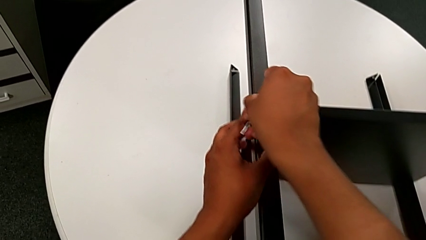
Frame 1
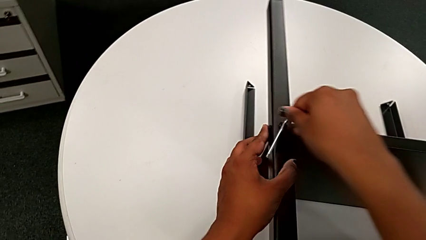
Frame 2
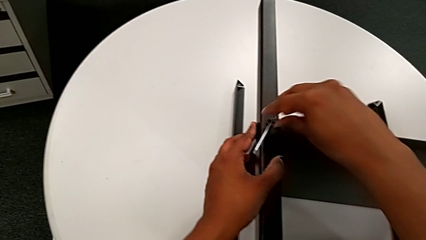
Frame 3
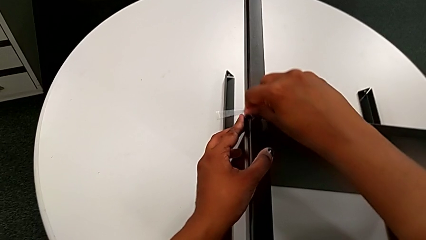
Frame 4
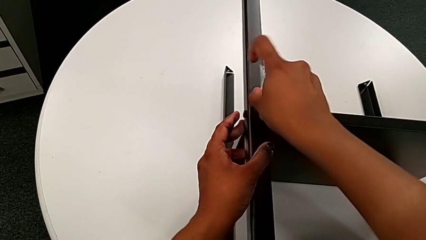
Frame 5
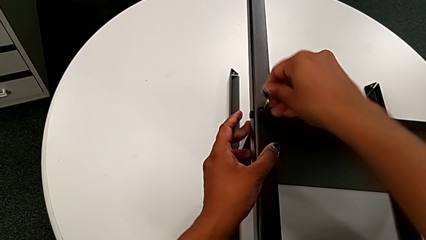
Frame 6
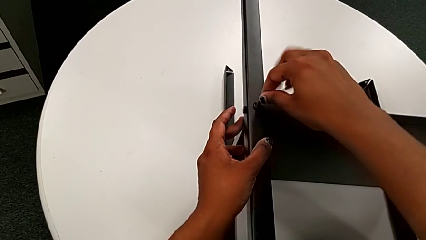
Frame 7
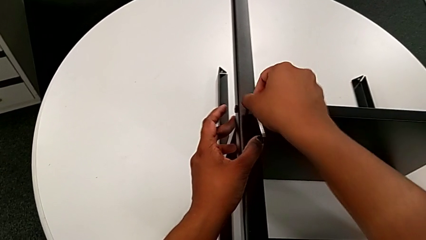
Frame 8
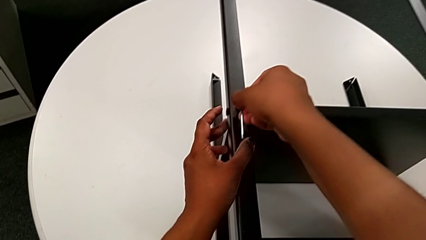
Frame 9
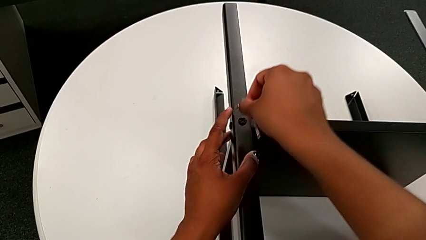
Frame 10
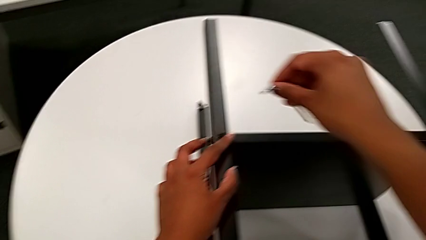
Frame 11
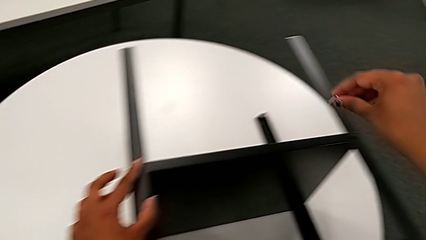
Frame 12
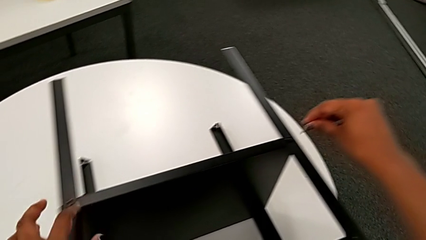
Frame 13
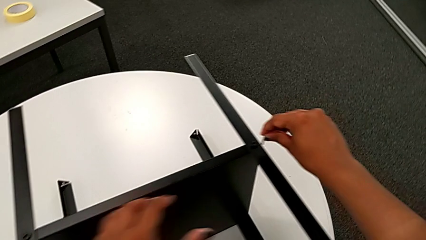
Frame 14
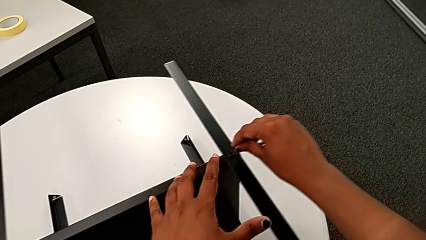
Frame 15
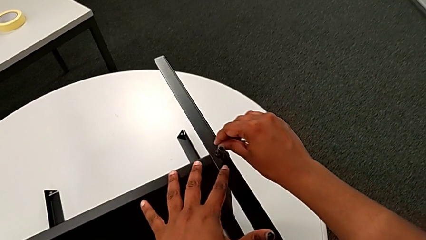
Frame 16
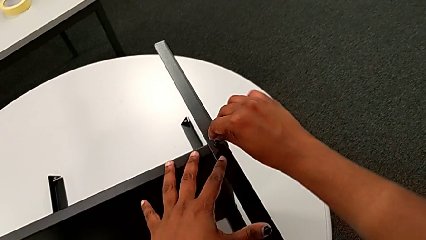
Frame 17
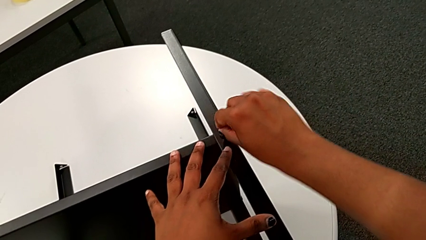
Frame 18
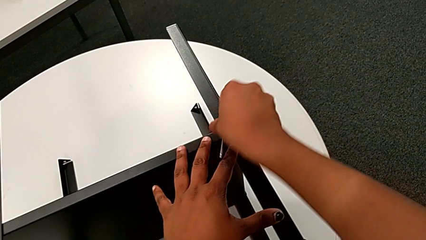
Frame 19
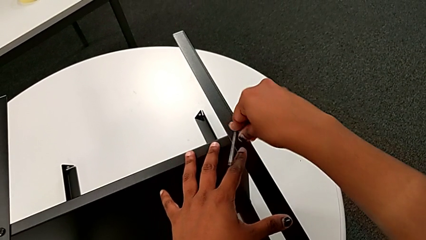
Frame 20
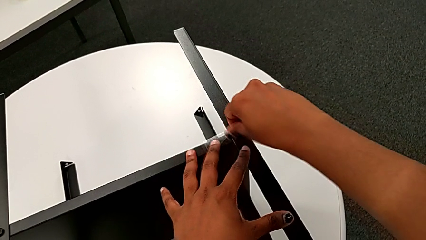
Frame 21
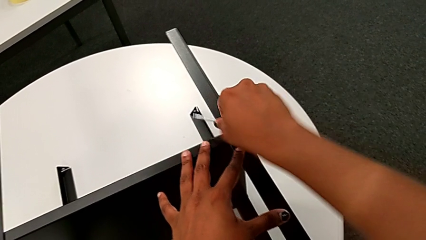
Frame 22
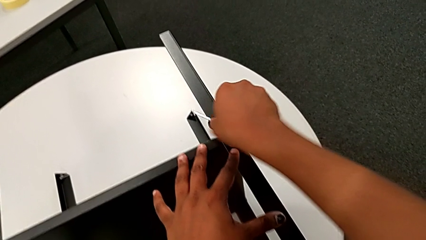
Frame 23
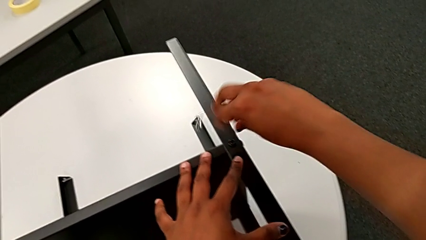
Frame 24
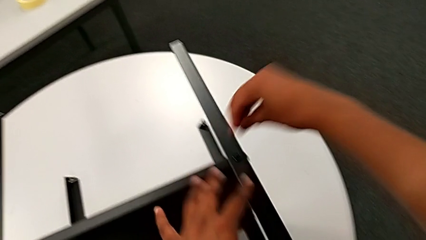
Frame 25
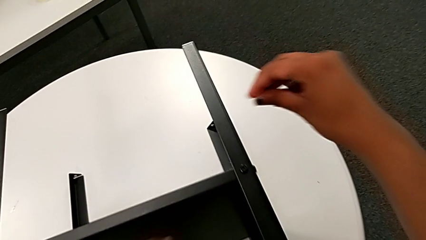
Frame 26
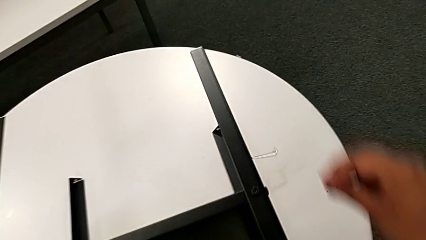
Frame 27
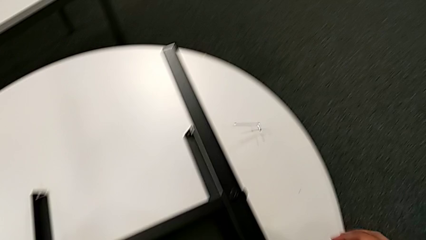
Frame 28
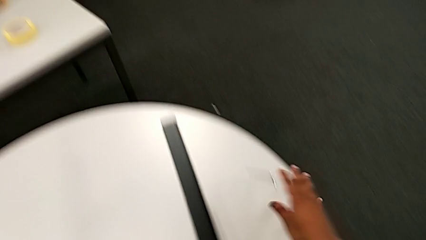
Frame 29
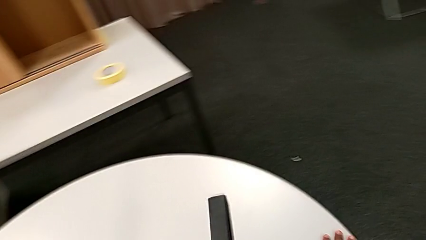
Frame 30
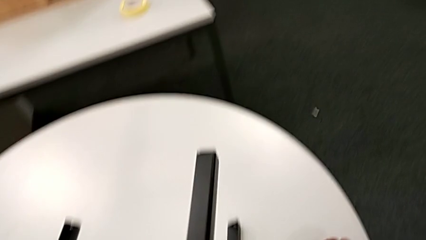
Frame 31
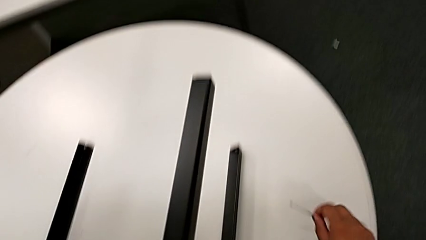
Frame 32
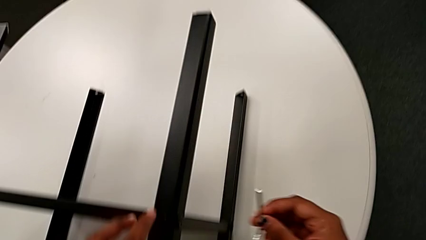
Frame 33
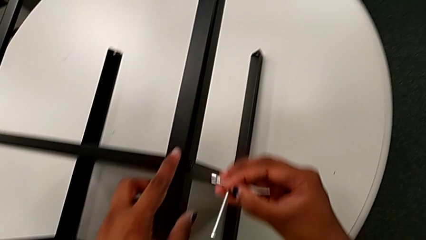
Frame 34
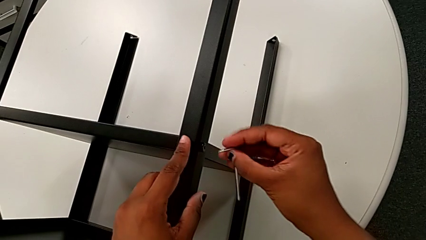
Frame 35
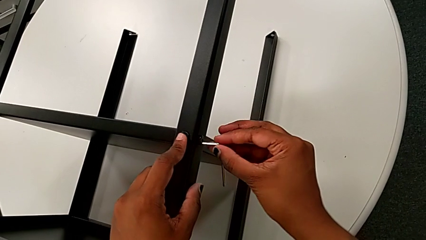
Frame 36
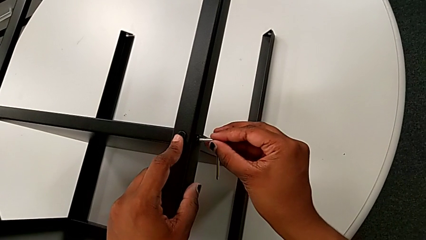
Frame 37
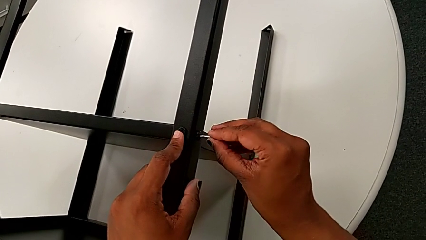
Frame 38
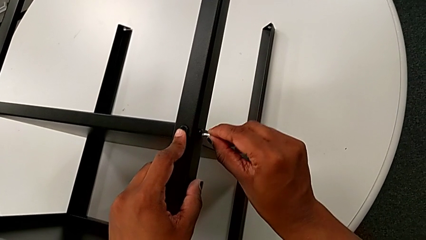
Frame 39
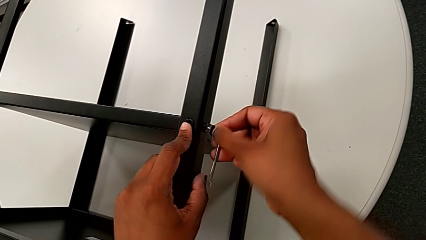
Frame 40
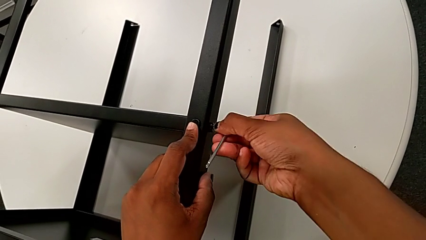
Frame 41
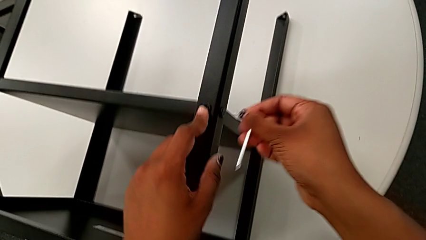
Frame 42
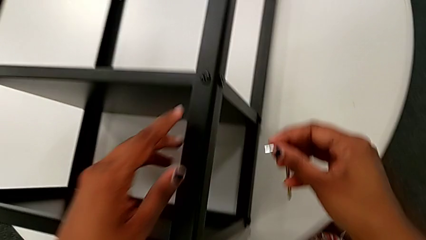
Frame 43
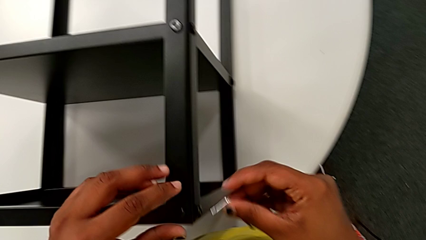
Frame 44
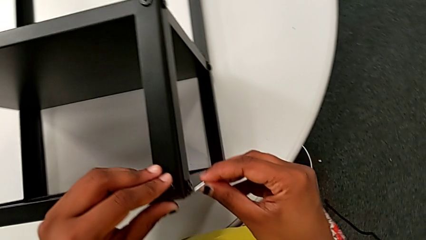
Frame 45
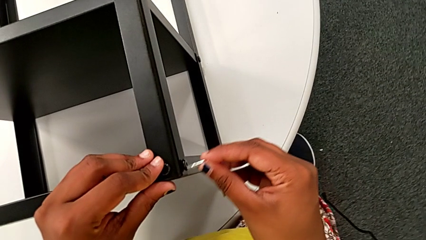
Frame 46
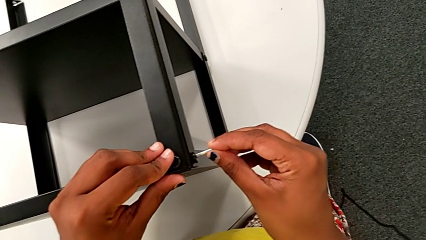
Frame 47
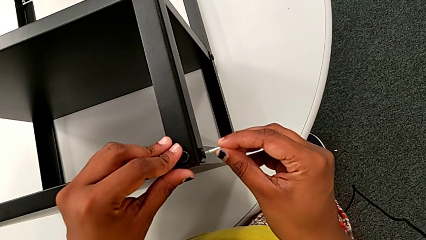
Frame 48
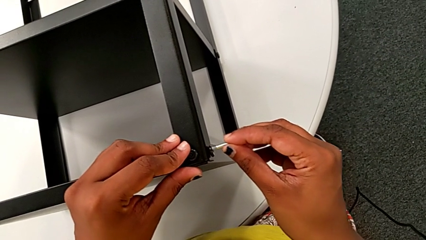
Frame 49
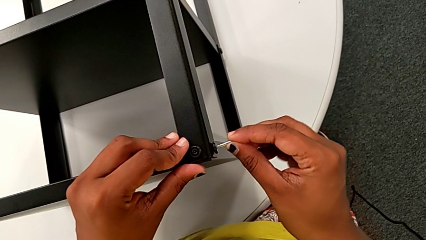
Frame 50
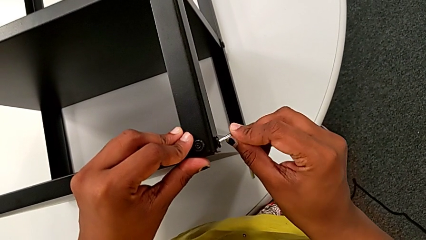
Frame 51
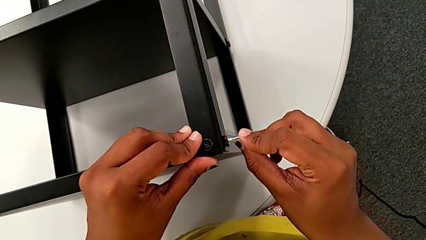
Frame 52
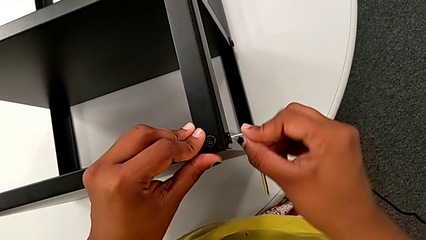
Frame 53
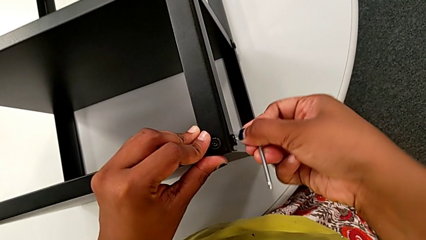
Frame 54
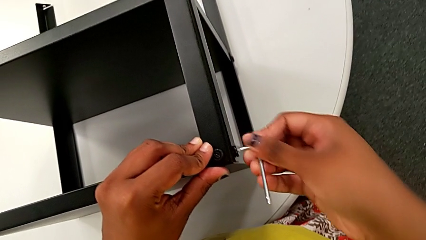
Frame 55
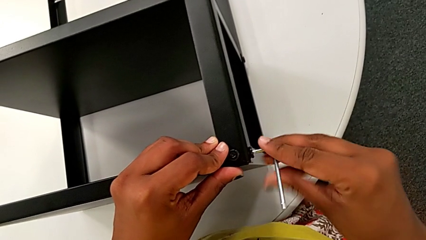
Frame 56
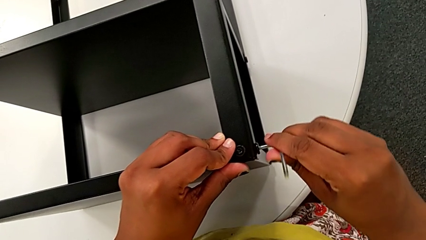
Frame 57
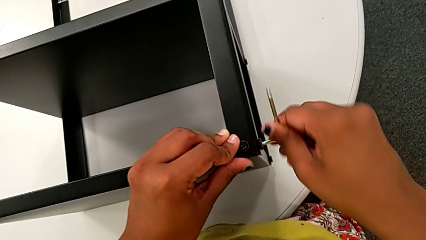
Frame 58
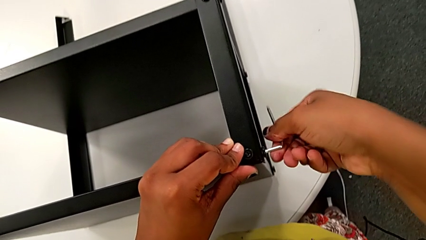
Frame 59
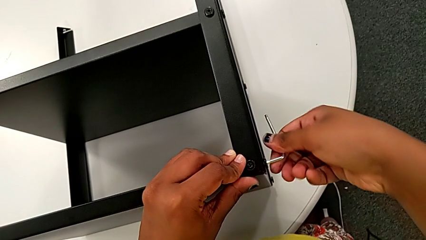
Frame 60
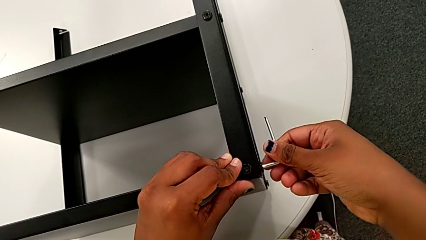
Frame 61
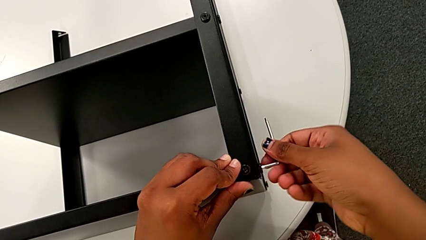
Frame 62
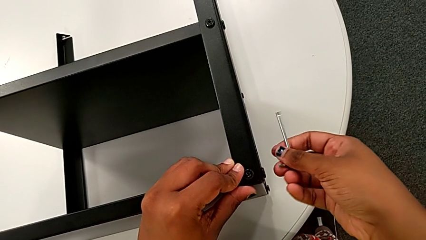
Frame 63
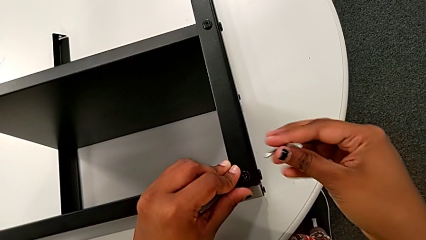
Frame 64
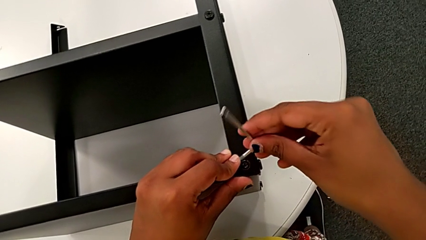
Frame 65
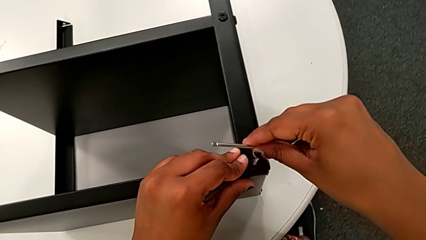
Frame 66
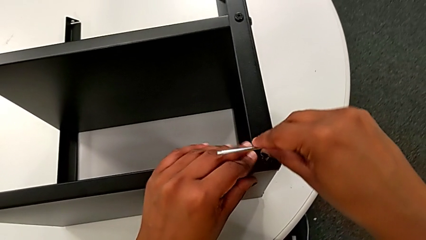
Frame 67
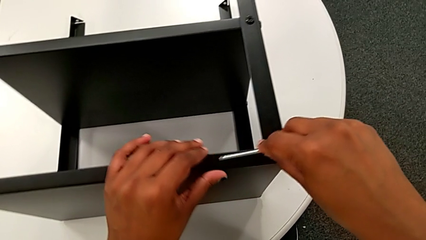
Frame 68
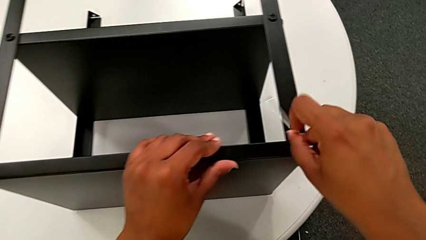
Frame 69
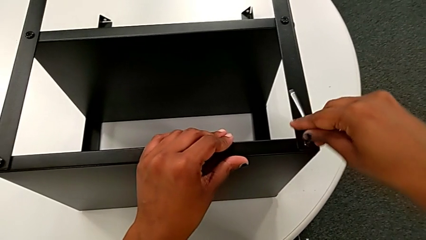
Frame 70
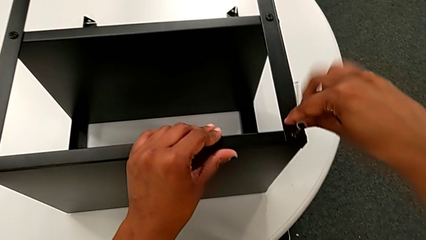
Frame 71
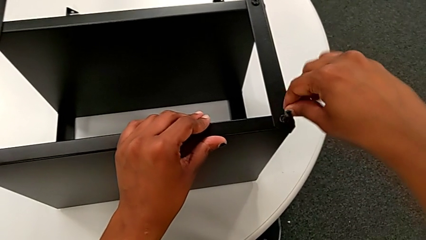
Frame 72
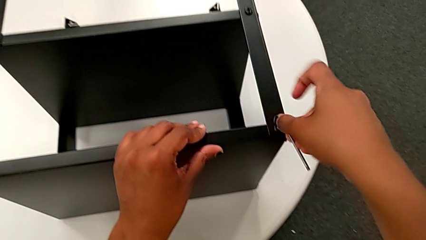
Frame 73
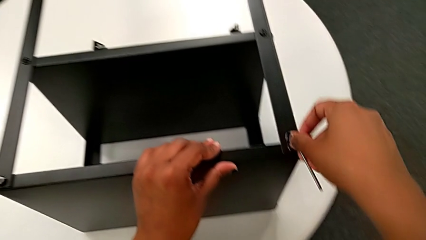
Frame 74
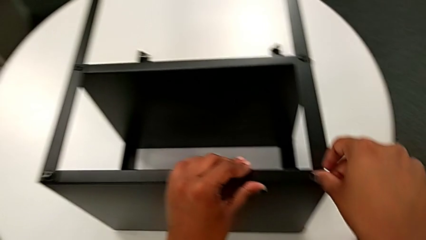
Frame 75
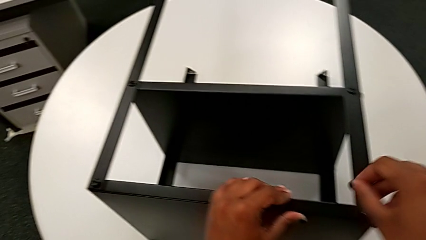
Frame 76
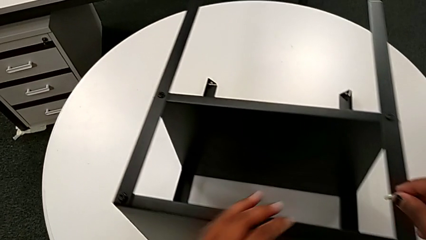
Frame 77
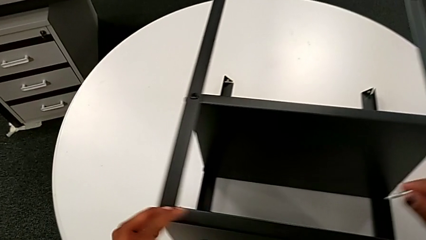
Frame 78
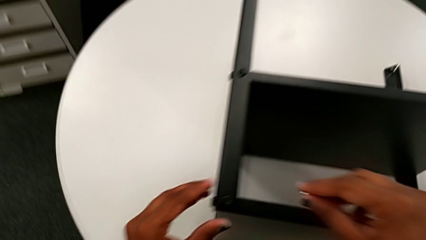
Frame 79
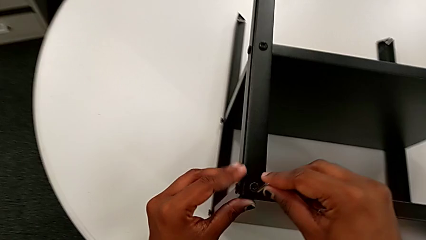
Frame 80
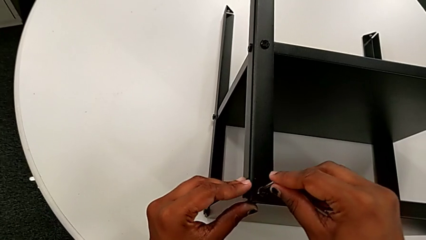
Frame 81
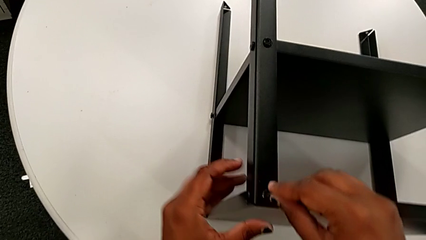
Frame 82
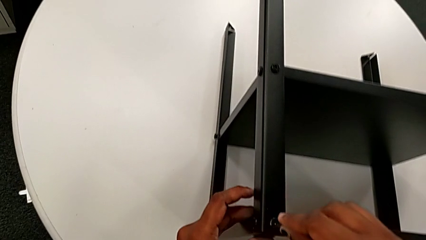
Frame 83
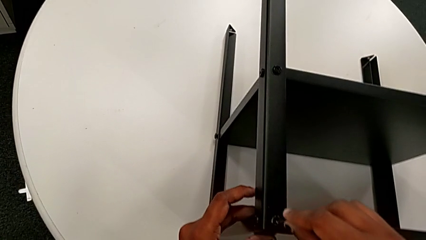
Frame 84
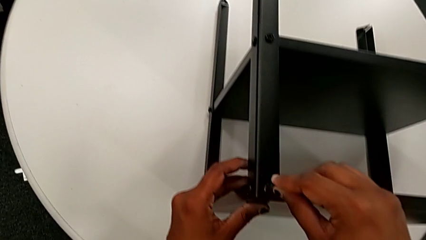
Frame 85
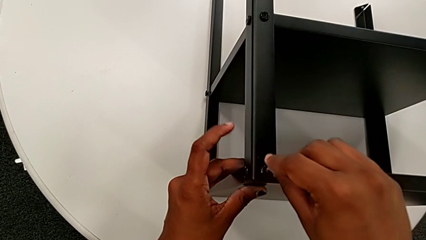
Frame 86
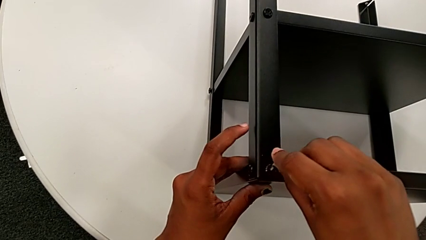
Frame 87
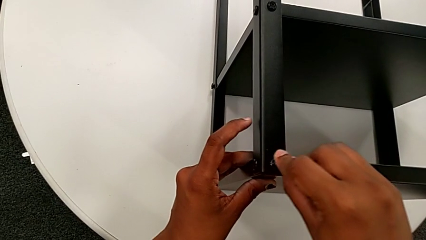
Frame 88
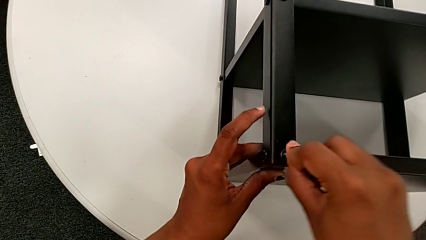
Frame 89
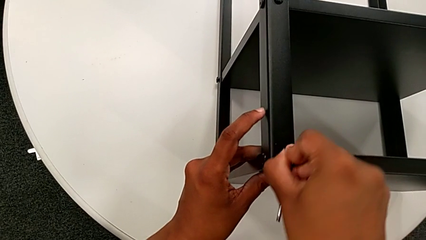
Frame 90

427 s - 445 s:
The camera wearer is tightening the screws on the nightstand. They screw the hex socket head, withdraw the Allen wrench, approach the hex socket head, insert the Allen wrench and screw the hex socket head. They wrongly drop the Allen wrench, grab it, approach the hex socket head, insert the Allen wrench and screw the hex socket head. They withdraw the Allen wrench, approach the hex socket head, insert the Allen wrench and screw the hex socket head. They withdraw the Allen wrench, insert it and screw the hex socket head. They withdraw the Allen wrench, approach the hex socket head and insert the Allen wrench.
